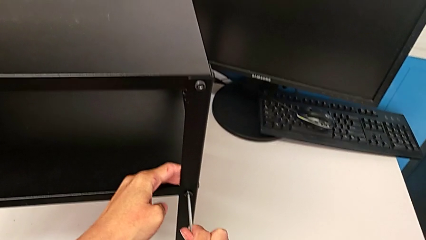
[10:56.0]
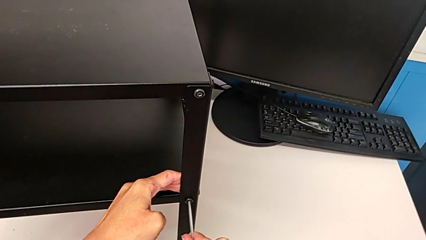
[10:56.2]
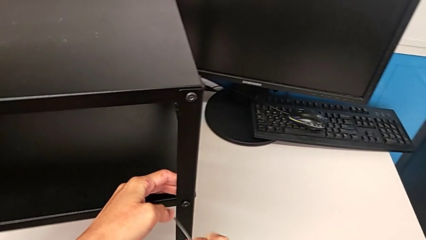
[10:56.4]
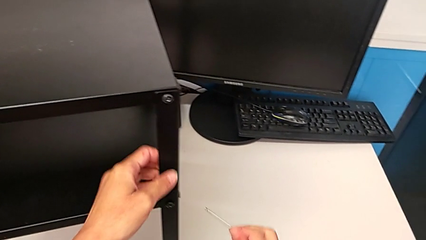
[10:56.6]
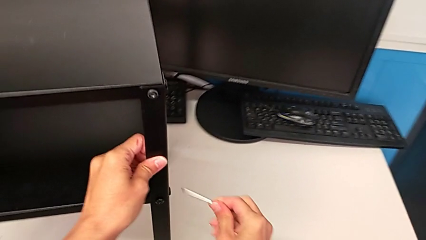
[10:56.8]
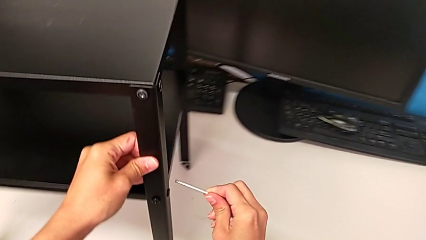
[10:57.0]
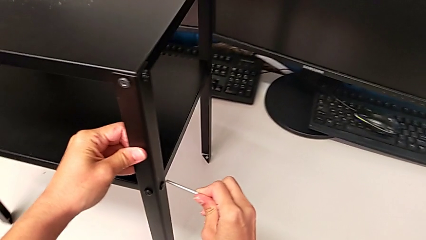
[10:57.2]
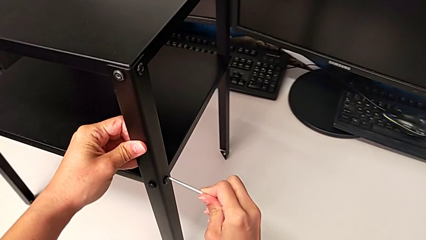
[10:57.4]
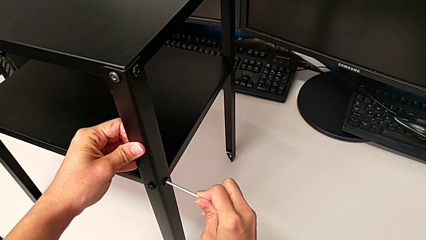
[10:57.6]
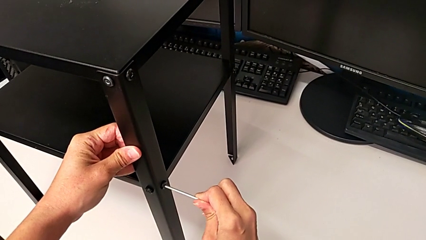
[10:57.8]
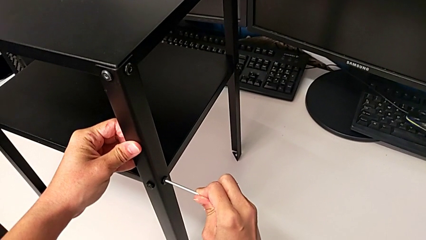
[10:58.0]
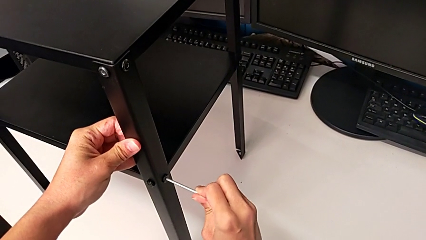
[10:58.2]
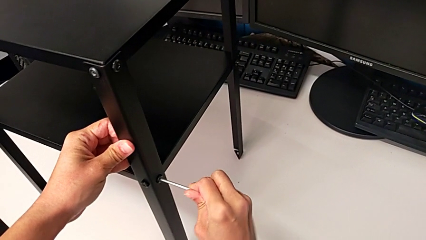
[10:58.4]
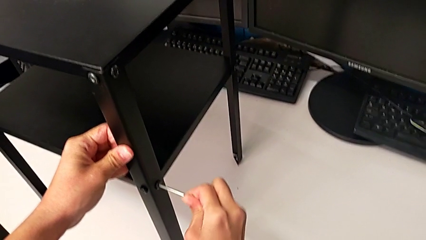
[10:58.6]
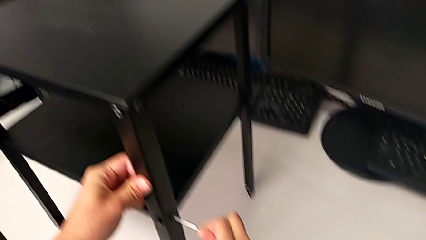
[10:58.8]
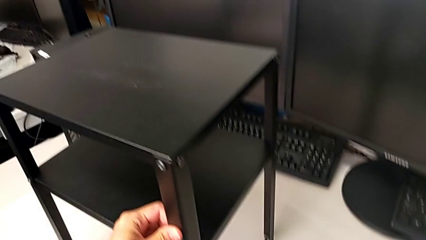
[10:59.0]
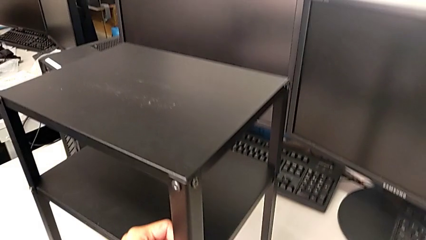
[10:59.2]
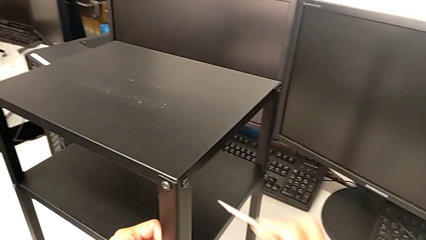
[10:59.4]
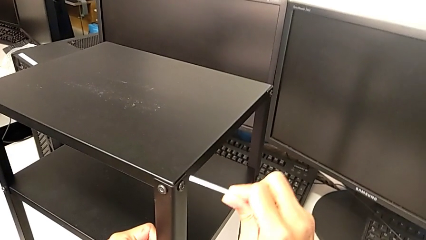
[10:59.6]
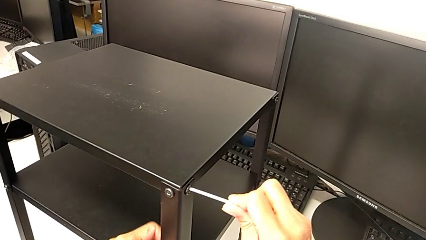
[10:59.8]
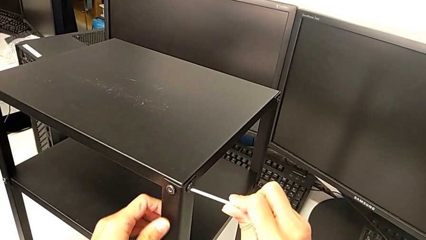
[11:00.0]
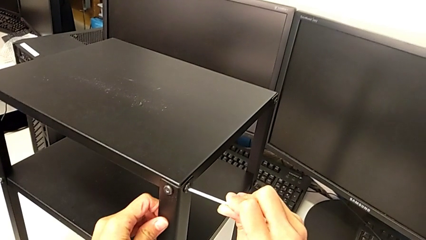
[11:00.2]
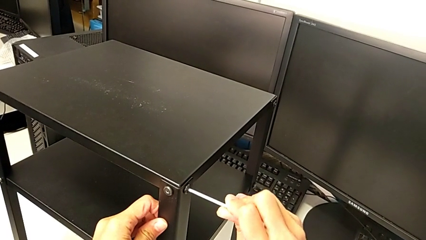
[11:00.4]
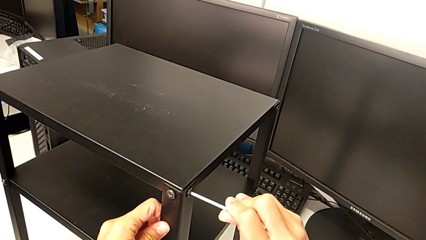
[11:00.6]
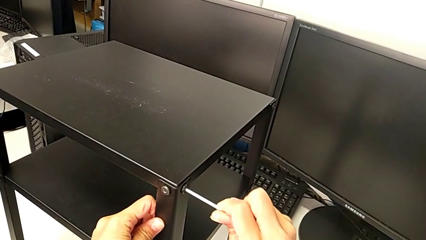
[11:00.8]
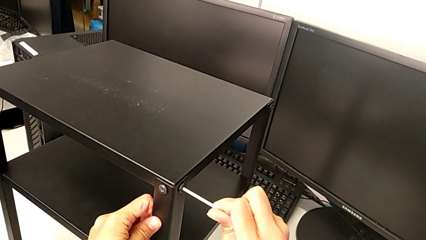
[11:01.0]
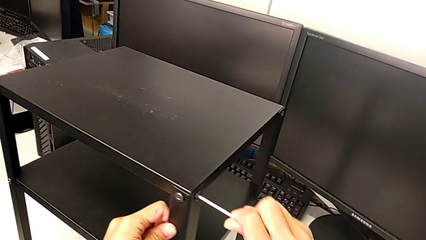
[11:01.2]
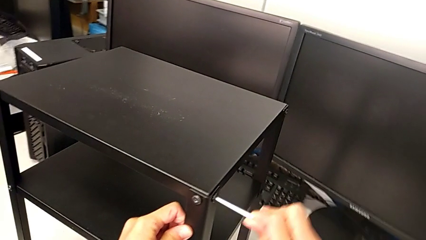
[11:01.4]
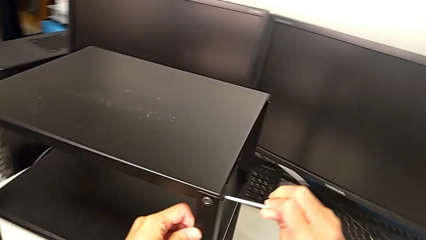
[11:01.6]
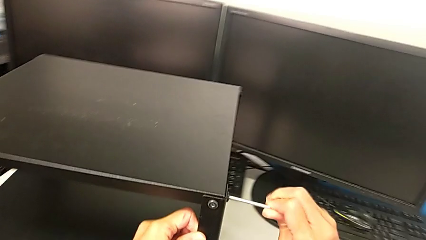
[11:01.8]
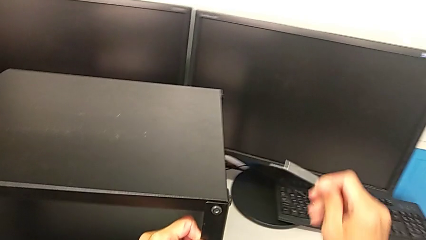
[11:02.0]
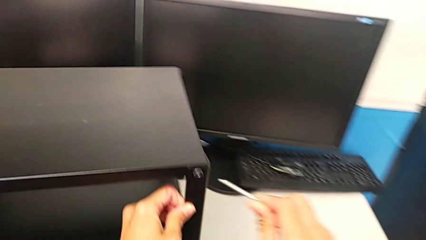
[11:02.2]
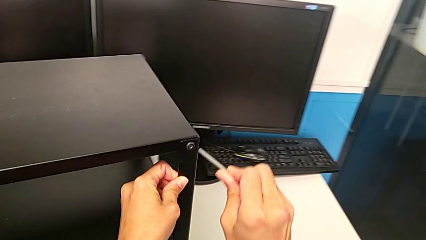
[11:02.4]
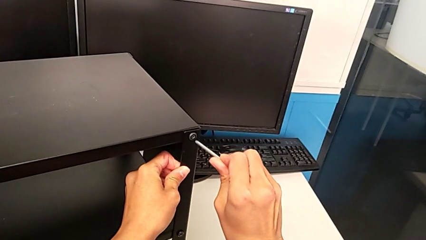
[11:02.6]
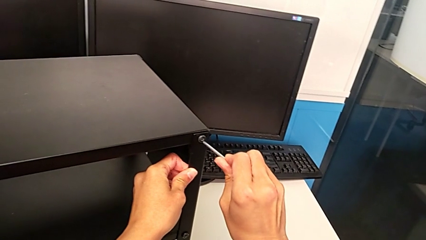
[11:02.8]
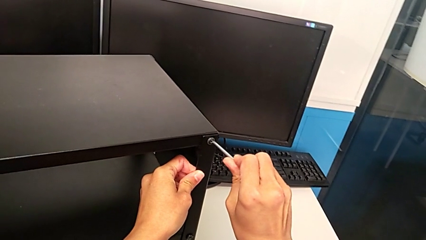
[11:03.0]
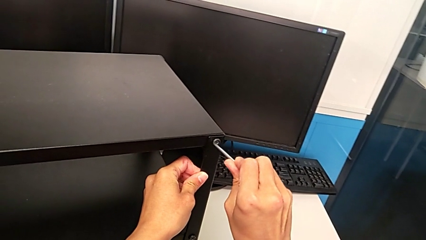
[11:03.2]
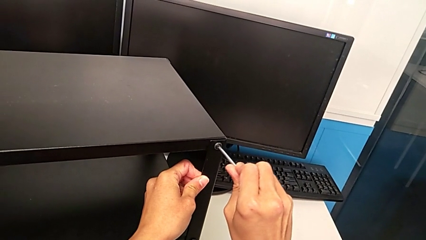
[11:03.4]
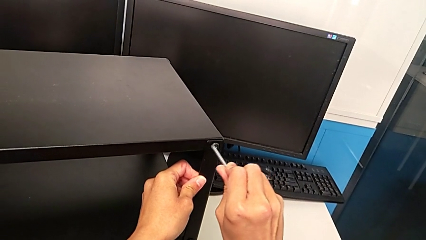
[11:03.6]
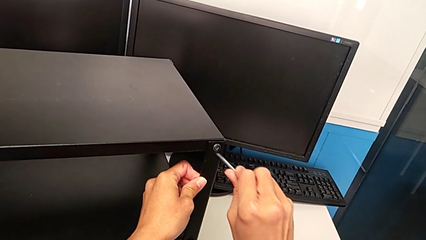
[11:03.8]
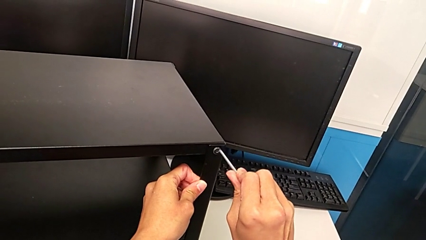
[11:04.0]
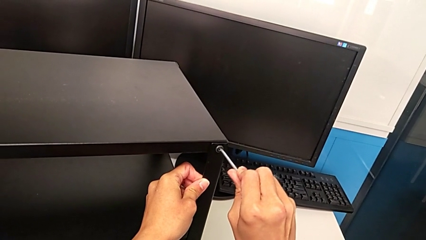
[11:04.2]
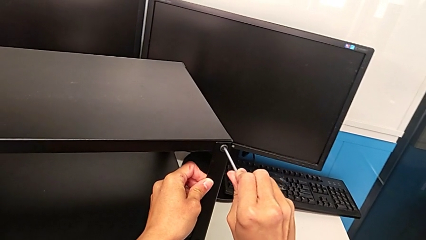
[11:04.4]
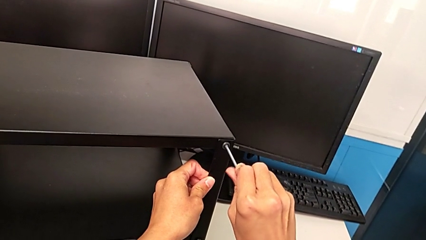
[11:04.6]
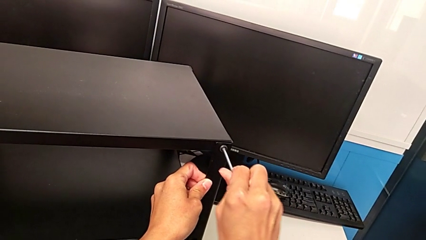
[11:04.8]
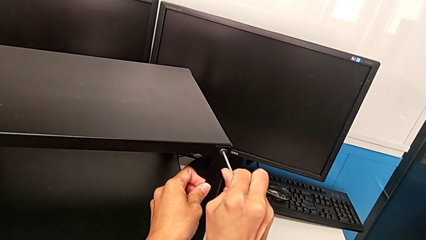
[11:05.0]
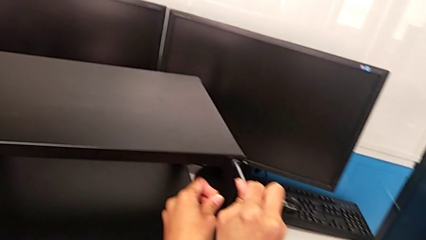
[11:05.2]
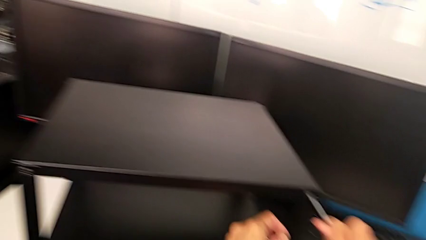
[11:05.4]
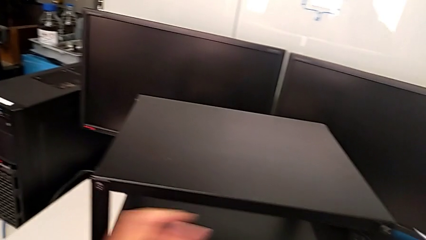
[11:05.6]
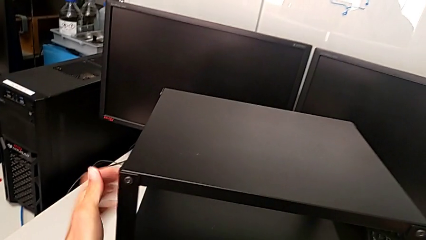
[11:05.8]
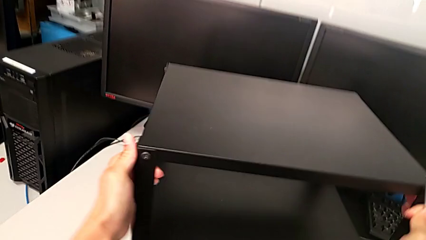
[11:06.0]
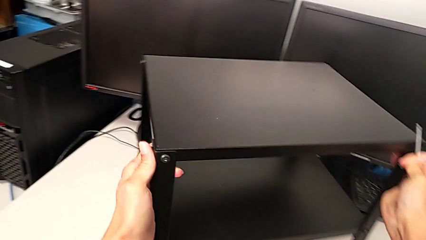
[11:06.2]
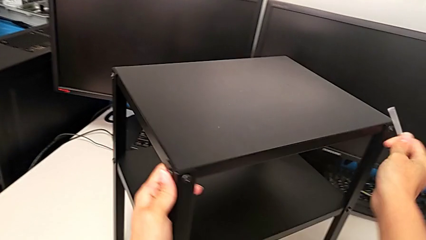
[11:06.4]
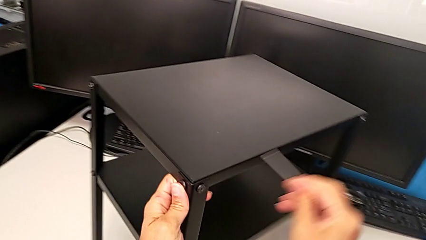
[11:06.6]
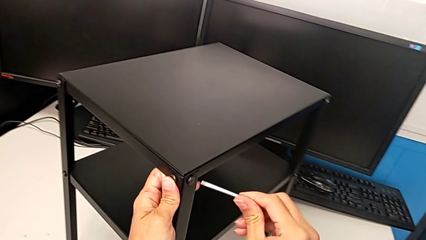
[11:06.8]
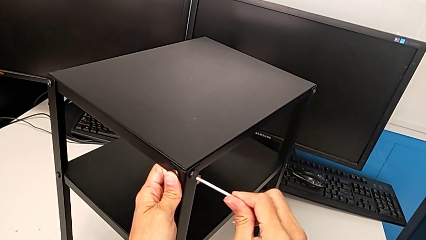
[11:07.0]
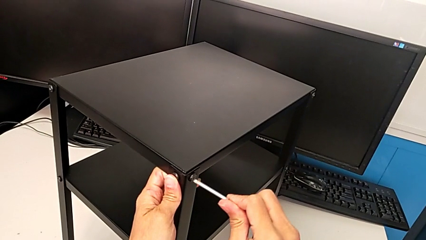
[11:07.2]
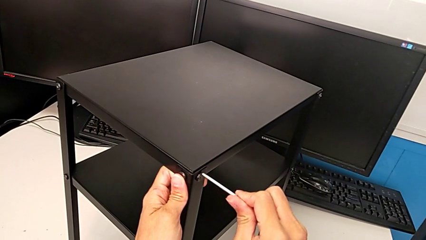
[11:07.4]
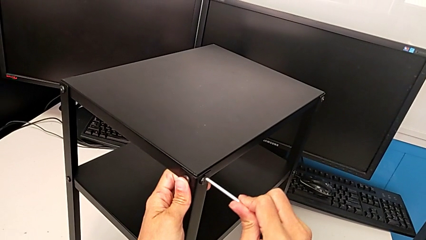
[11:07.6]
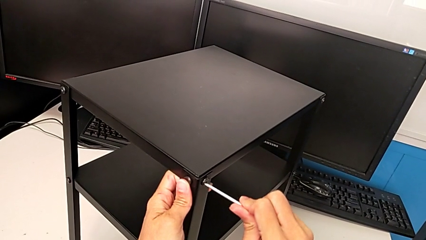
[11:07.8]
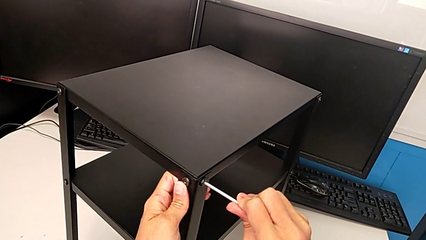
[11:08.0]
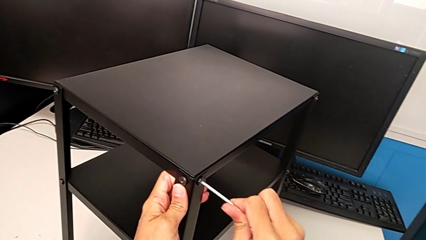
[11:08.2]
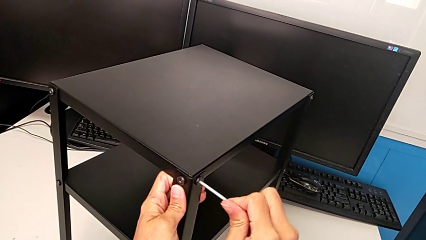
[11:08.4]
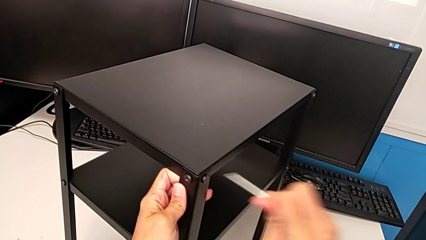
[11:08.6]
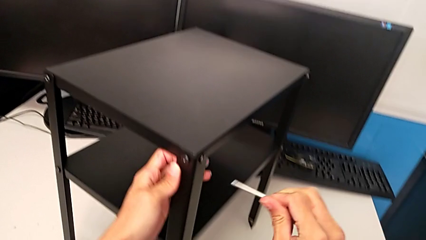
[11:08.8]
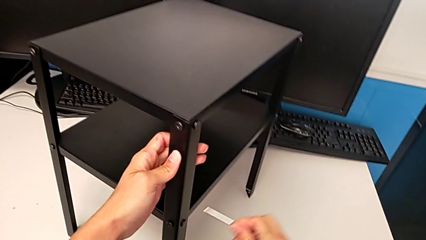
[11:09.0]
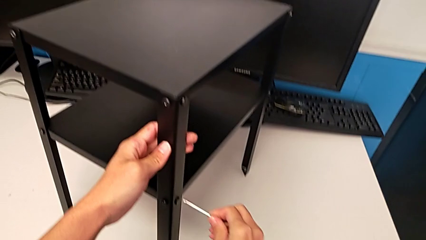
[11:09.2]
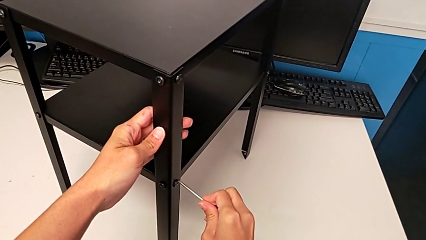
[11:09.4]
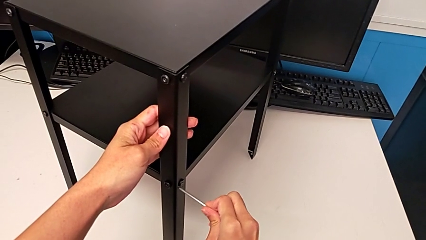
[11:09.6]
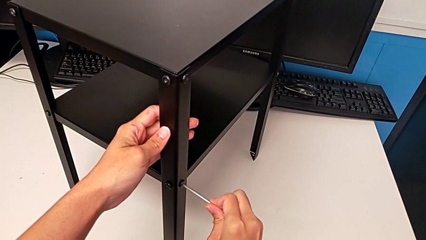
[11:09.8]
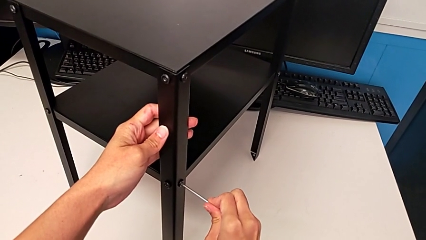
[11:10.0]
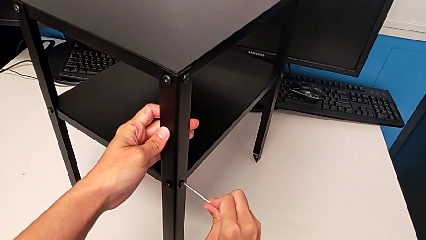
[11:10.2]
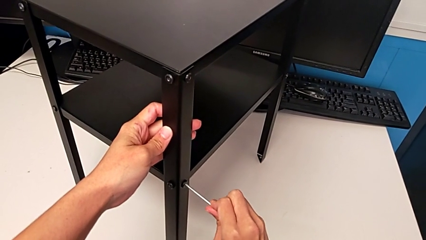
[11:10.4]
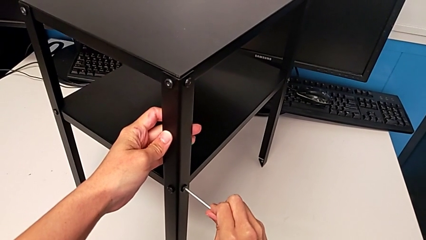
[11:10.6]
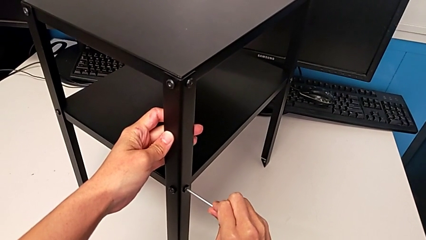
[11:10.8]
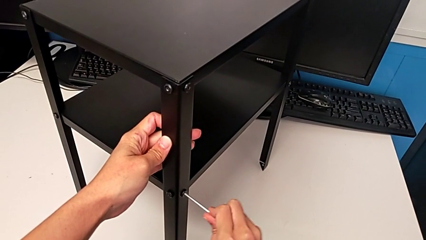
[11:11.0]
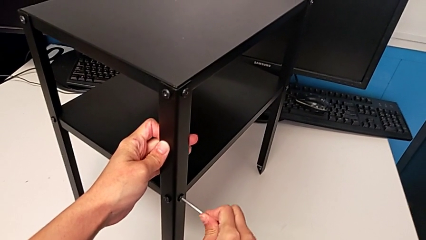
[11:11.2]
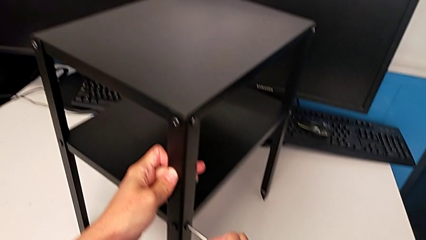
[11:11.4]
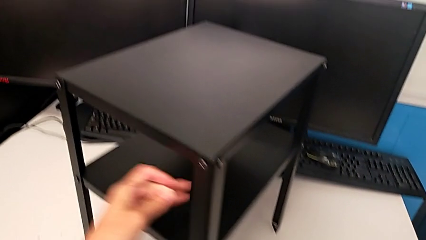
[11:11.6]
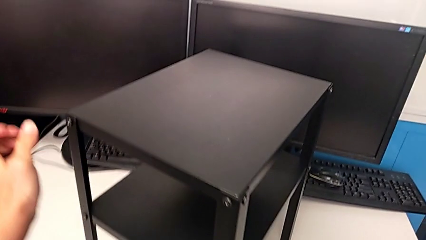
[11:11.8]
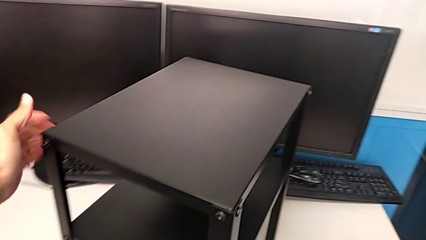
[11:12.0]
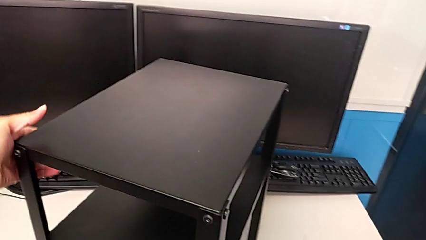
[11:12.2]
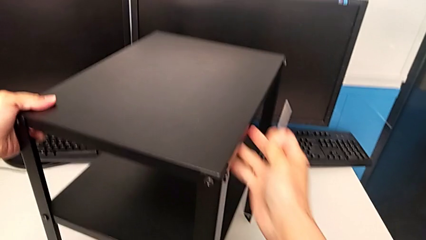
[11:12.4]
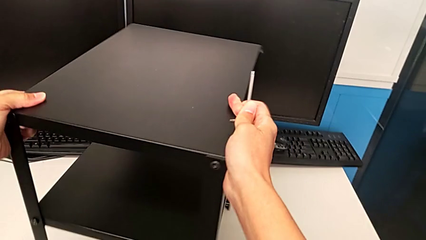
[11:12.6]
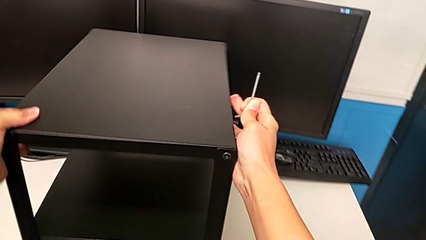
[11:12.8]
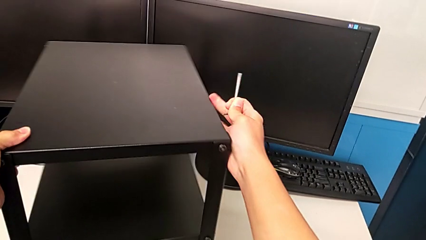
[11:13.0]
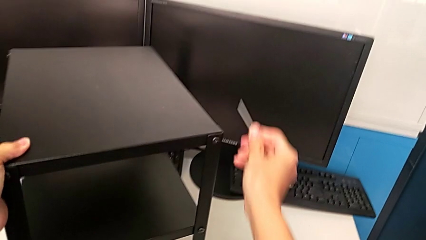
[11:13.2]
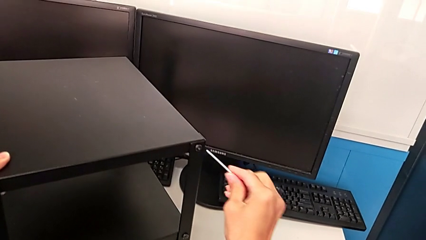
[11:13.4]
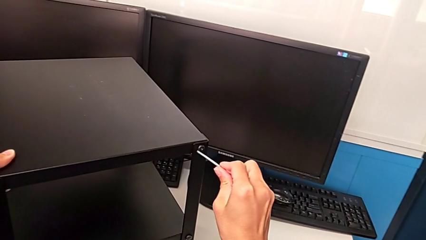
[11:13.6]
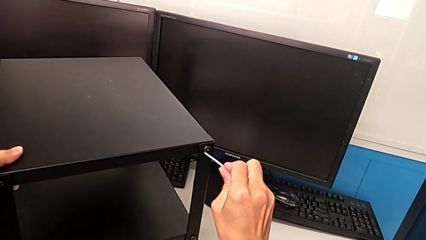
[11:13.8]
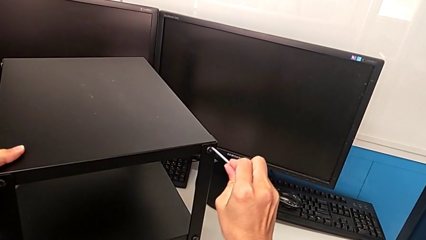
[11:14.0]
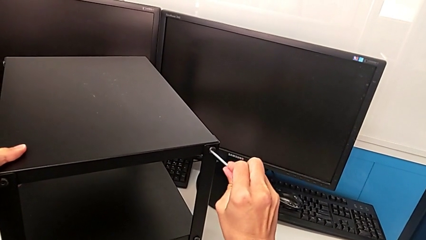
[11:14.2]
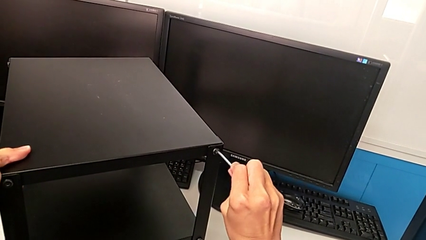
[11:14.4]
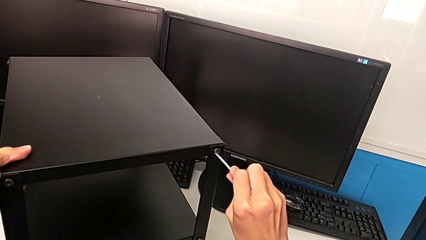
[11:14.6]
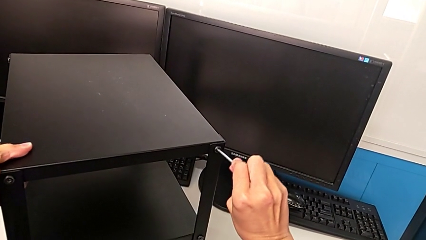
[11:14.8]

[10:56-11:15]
The camera wearer is inspecting all the screws regularly. They withdraw the Allen wrench, insert it, screw the second hex socket head, insert the Allen wrench, screw the hex socket head, withdraw the Allen wrench, insert it and screw the fourth hex socket head. They withdraw the Allen wrench, rotate the nightstand, insert the Allen wrench, screw the fifth hex socket head, withdraw the Allen wrench, insert it, screw the hex socket head, rotate the nightstand and insert the Allen wrench.
